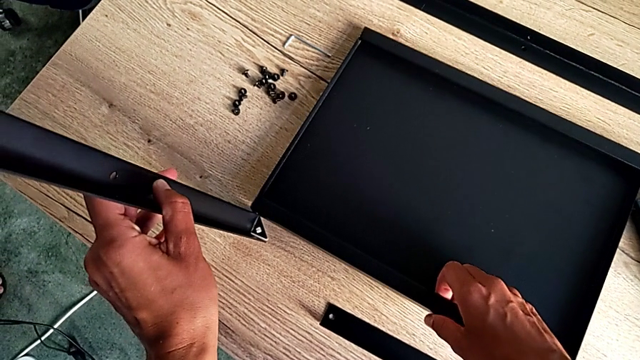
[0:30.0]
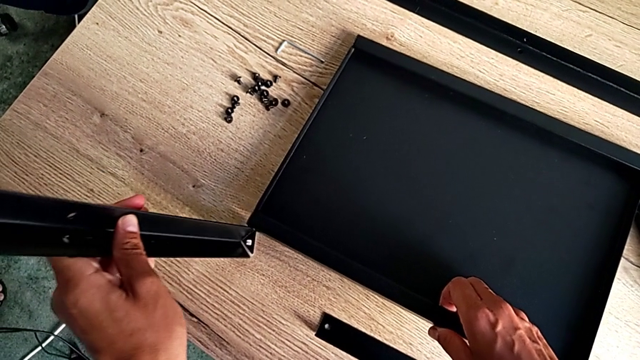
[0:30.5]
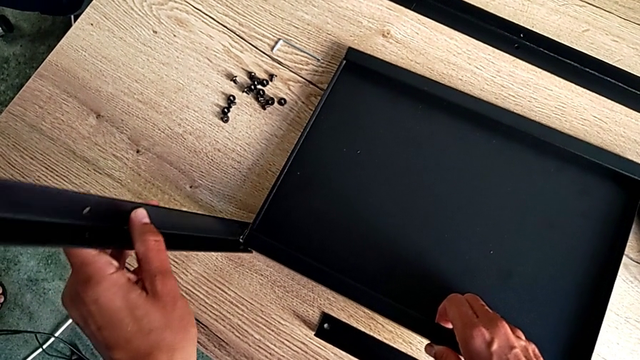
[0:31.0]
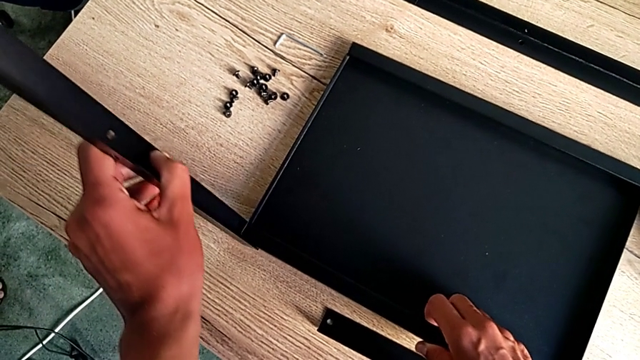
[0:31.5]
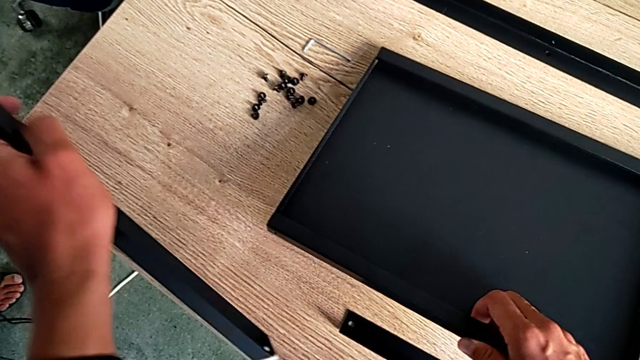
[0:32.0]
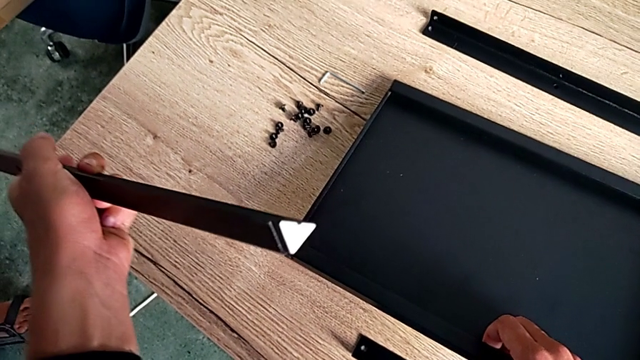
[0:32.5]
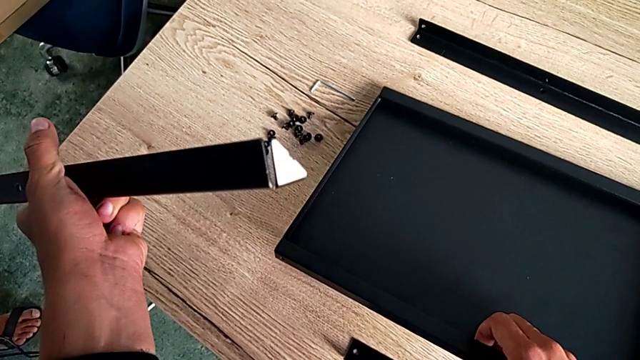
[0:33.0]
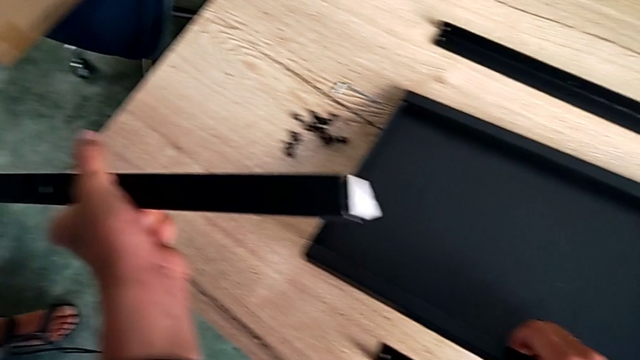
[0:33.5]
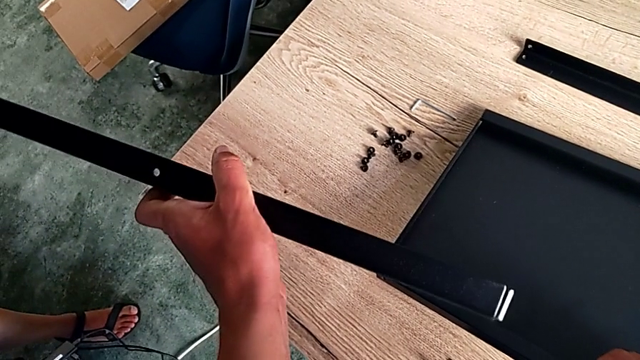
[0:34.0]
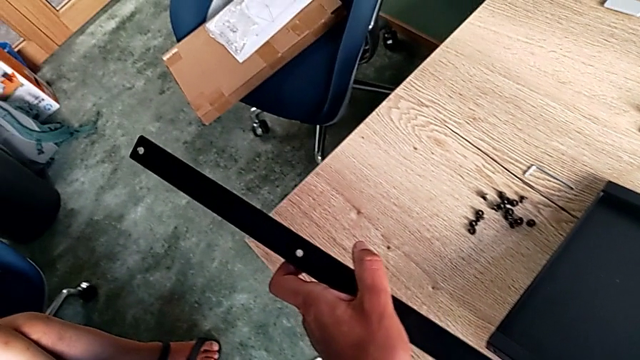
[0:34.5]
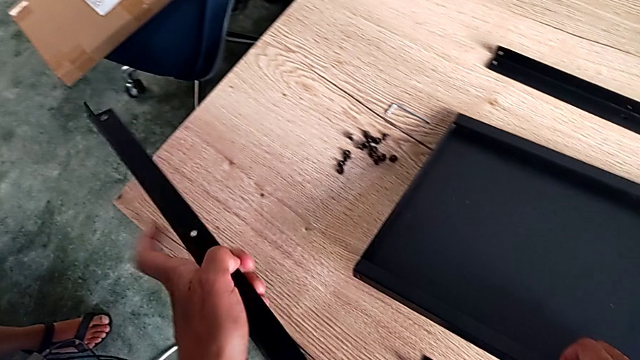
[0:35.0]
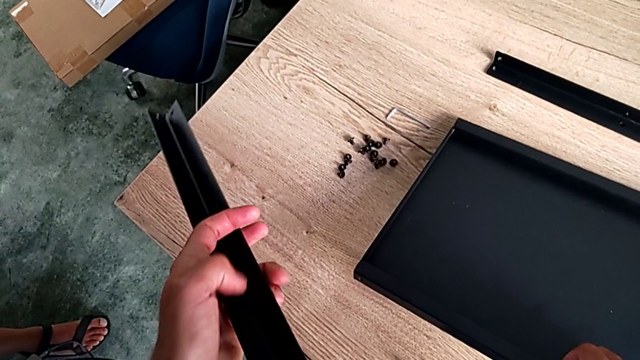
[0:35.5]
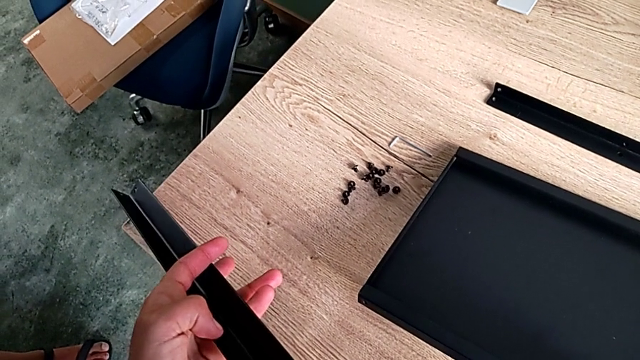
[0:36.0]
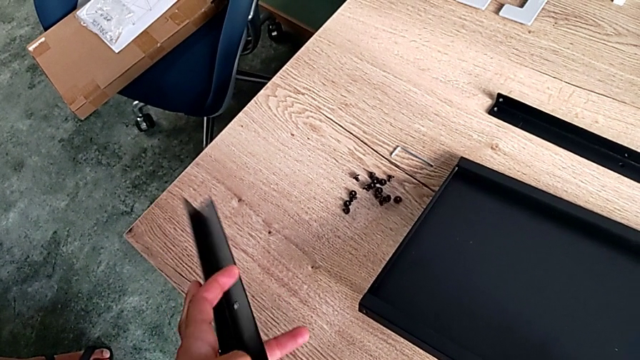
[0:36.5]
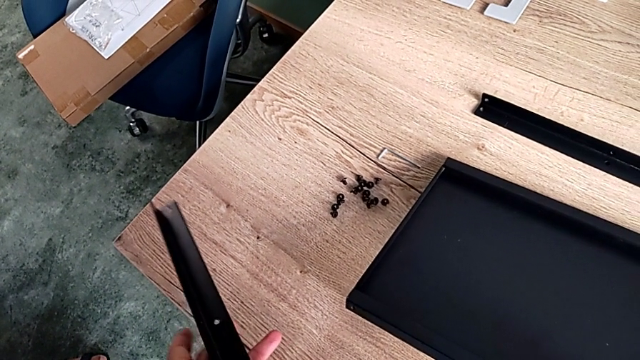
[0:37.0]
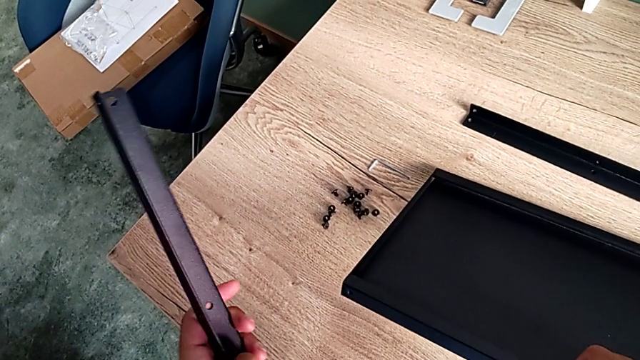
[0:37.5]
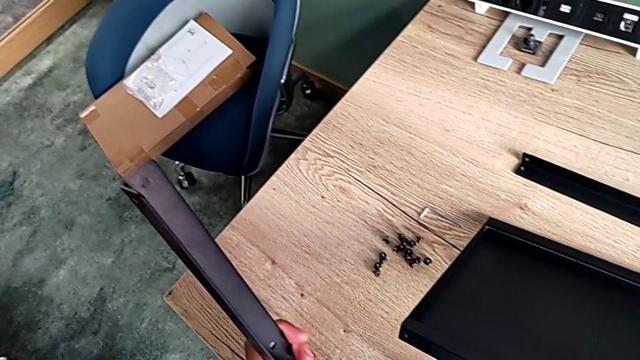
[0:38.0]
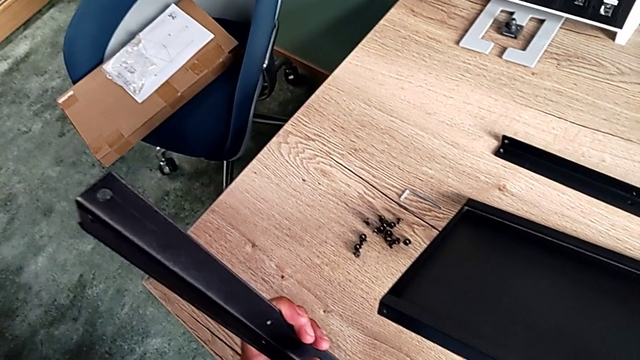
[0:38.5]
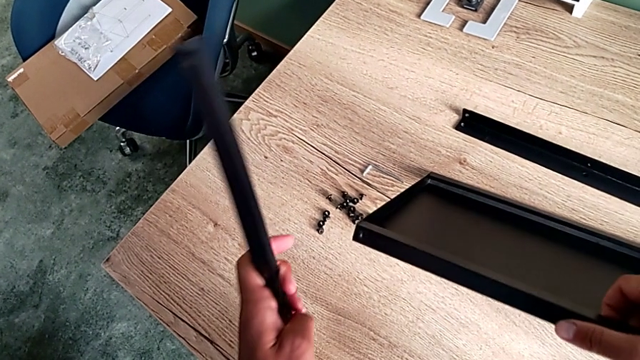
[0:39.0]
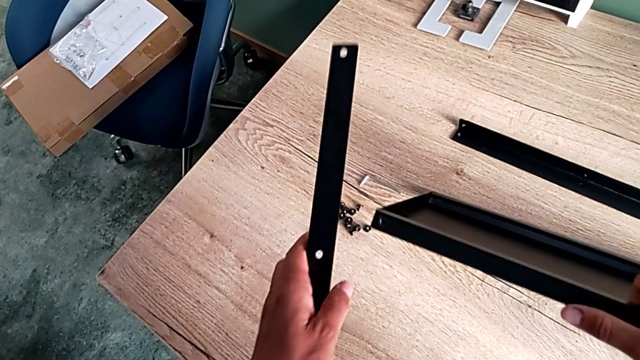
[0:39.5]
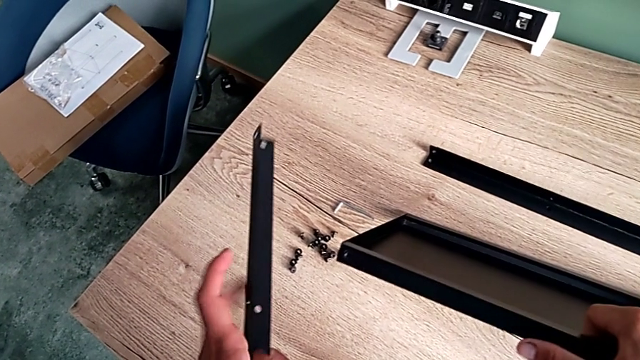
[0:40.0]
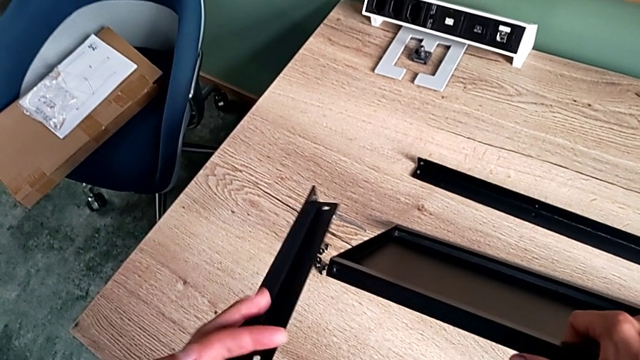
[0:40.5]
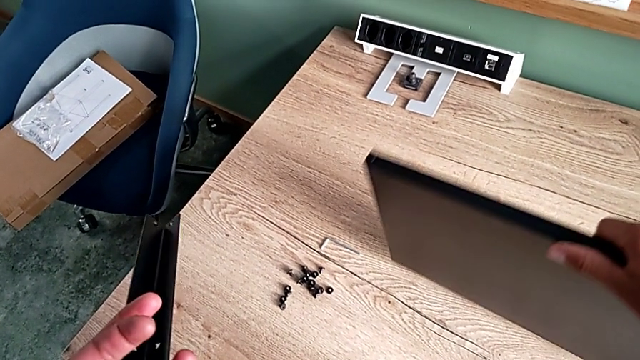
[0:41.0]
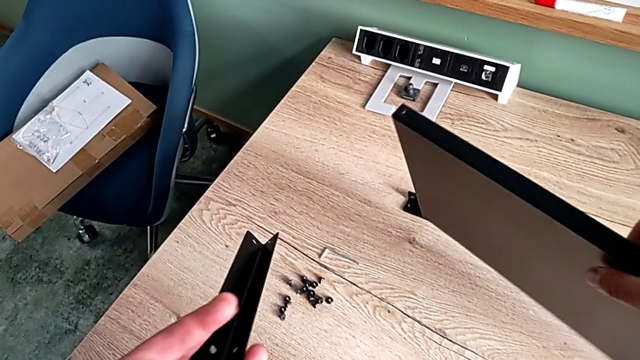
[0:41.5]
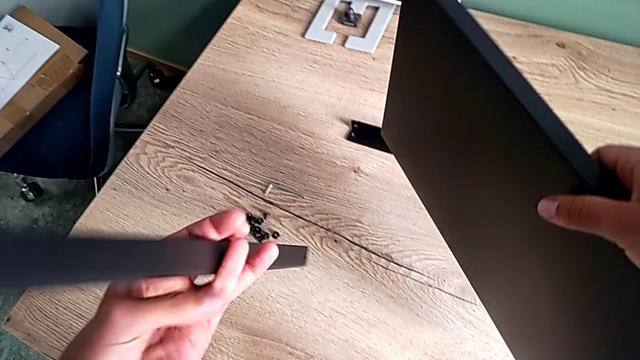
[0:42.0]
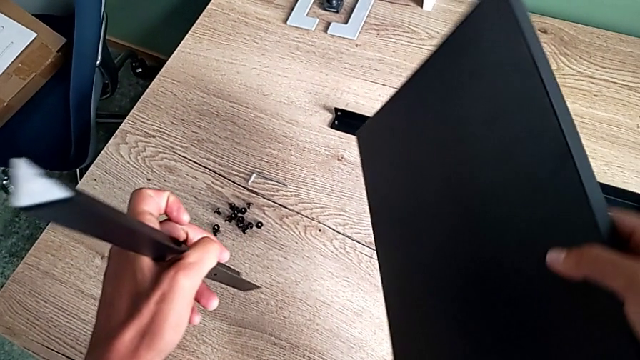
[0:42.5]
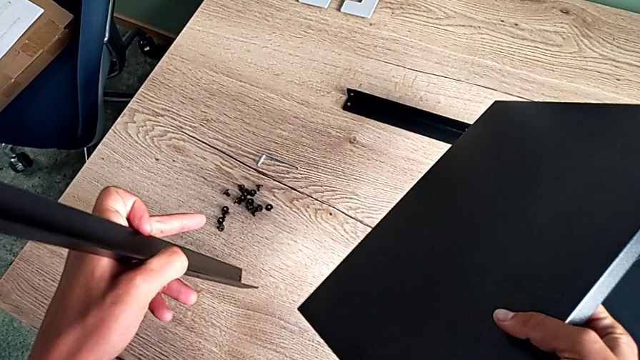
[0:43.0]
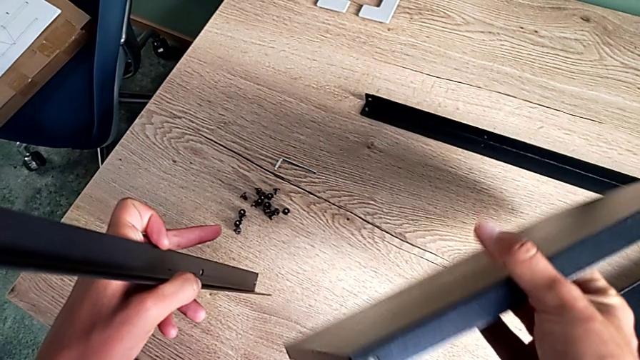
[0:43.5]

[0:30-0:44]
The camera wearer is aligning the first shelf with the leg before assembling it. They inspect the leg and rotate the first tray.

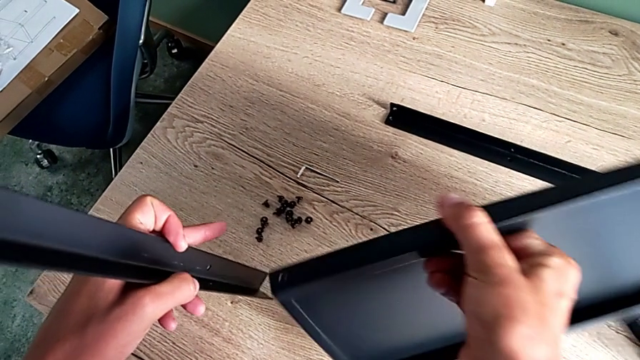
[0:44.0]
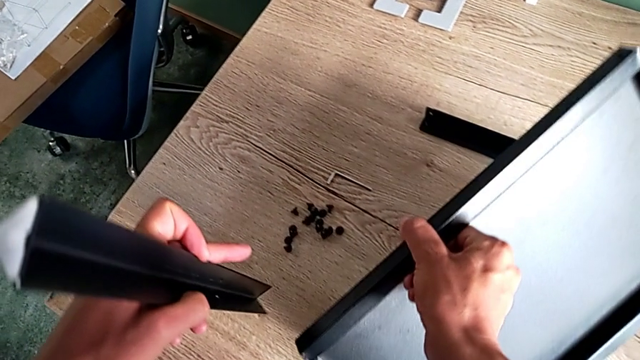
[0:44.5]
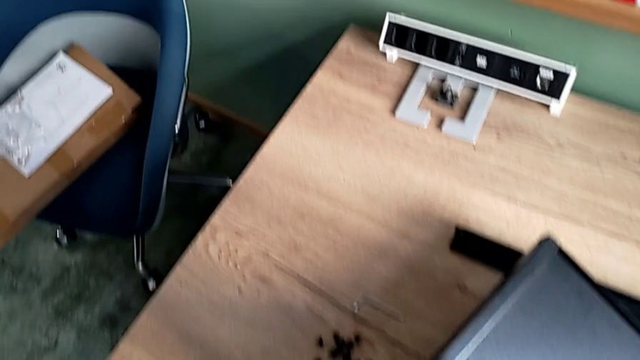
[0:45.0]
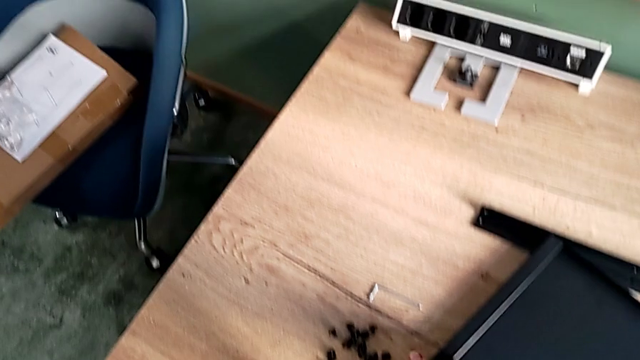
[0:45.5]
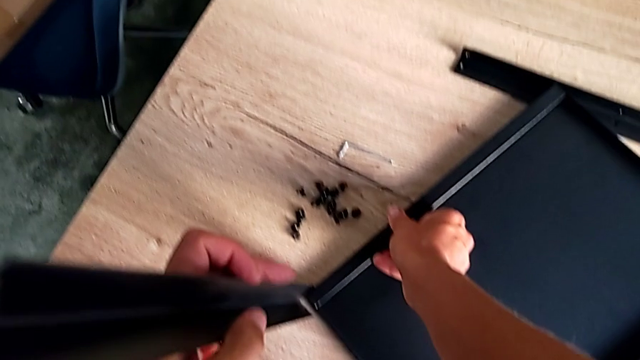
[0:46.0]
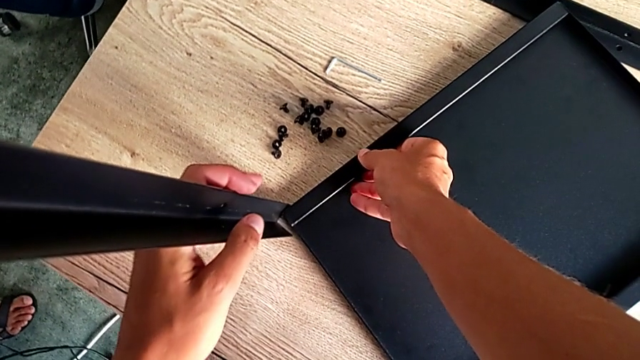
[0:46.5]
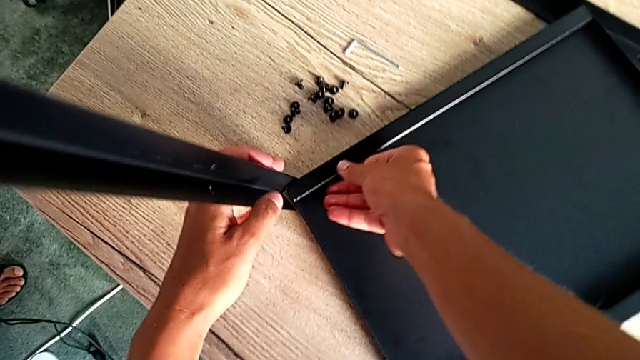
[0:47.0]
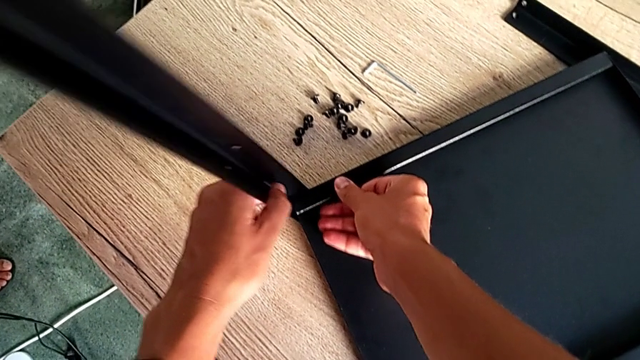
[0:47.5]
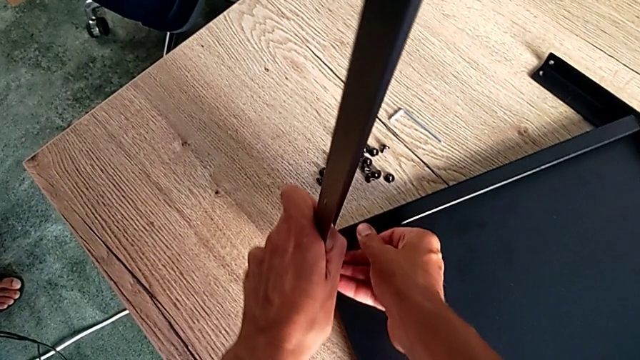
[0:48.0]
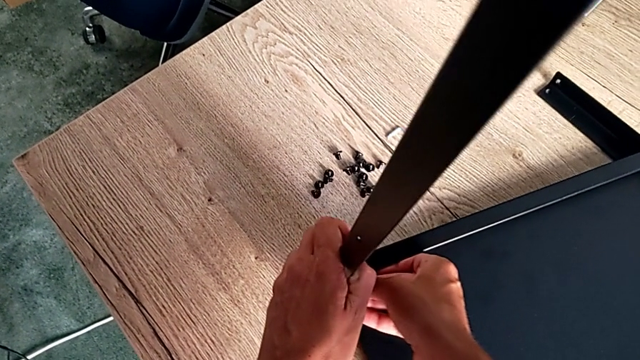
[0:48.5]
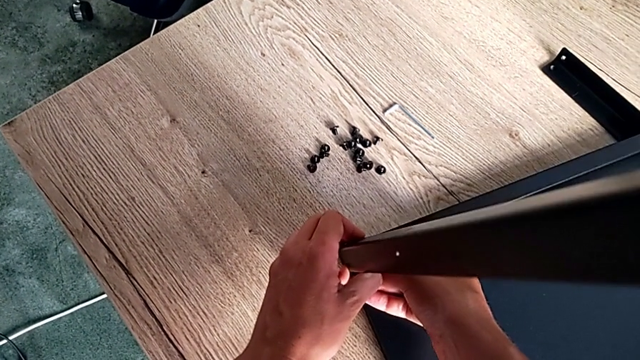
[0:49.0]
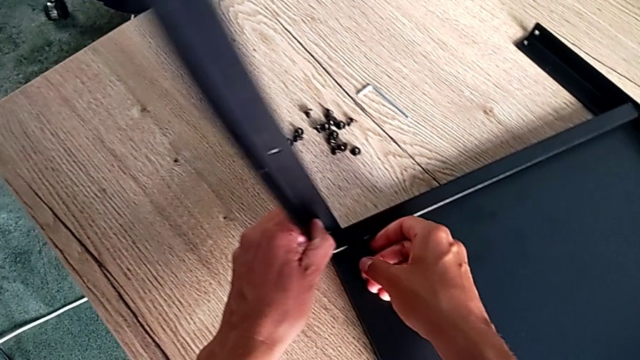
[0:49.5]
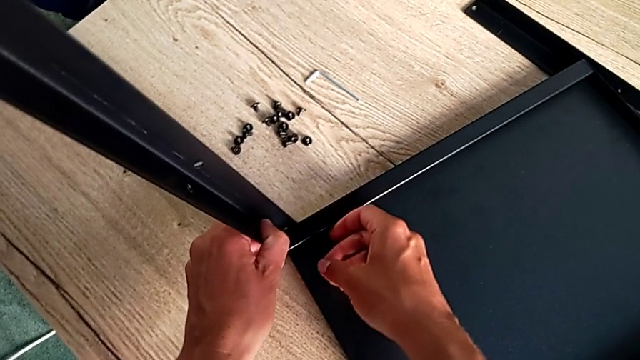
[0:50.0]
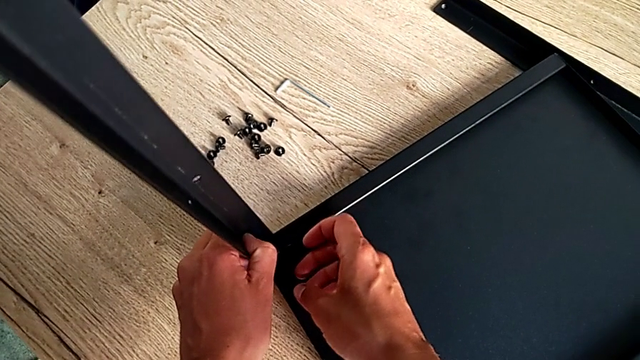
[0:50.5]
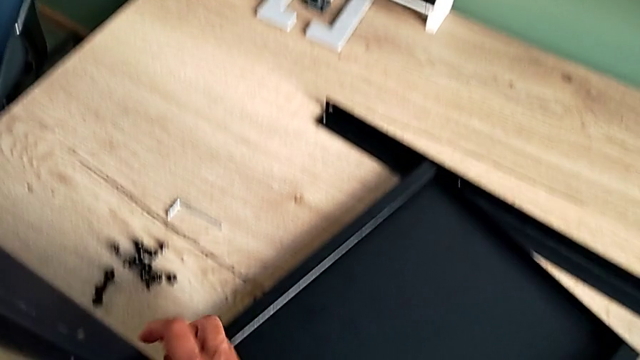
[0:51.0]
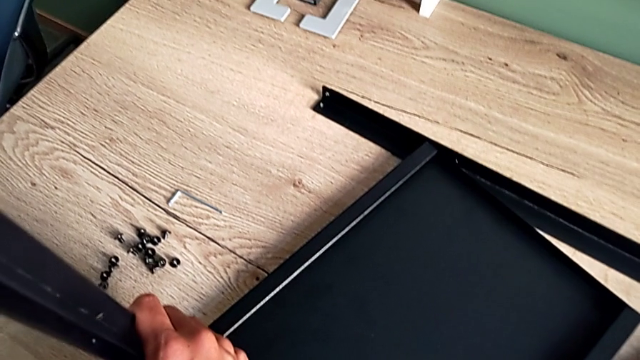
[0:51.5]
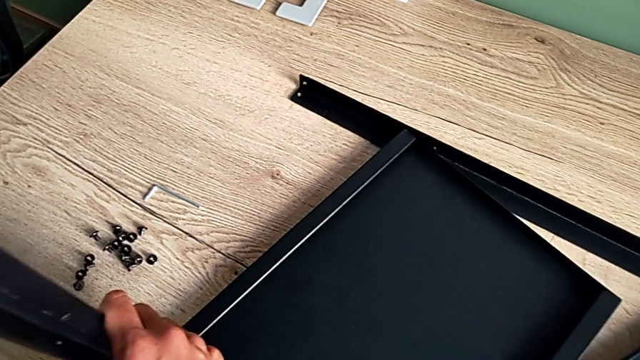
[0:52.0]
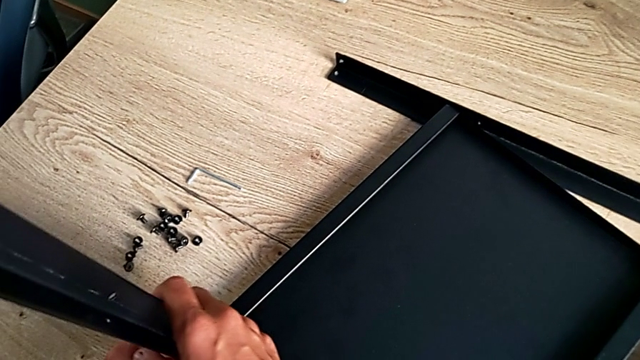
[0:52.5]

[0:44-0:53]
The camera wearer is aligning the first shelf with the leg before assembling it. They place the first tray and wrongly align the leg.
